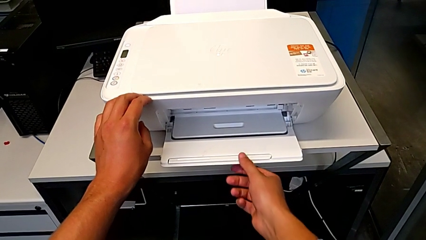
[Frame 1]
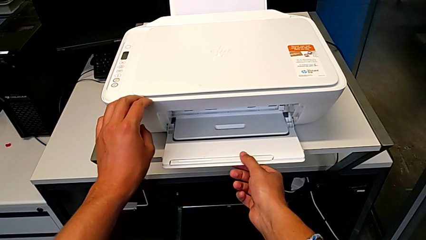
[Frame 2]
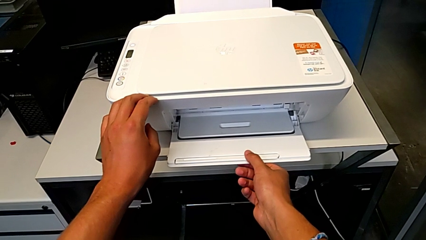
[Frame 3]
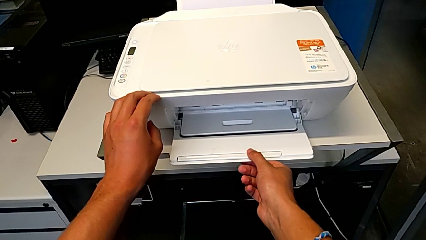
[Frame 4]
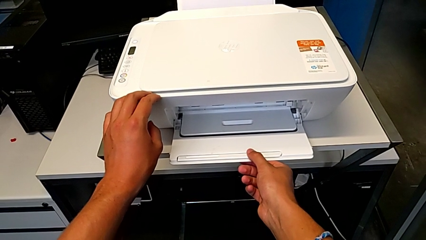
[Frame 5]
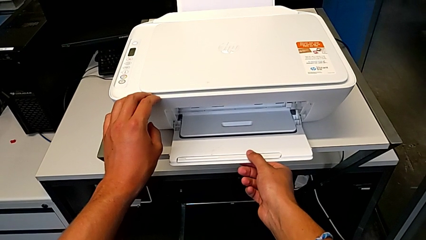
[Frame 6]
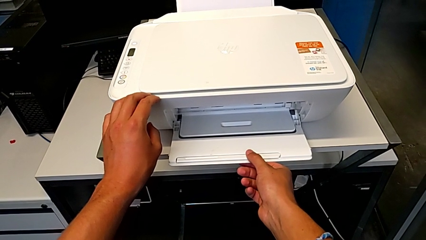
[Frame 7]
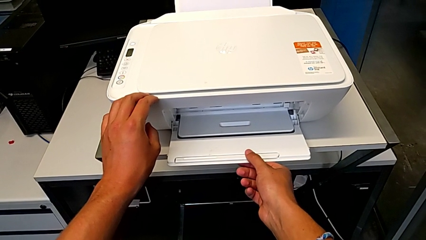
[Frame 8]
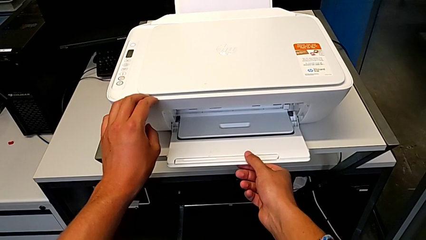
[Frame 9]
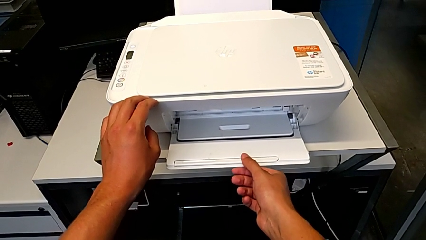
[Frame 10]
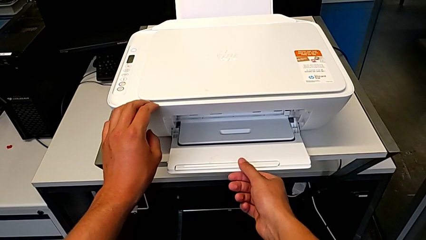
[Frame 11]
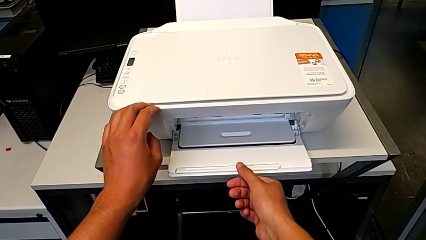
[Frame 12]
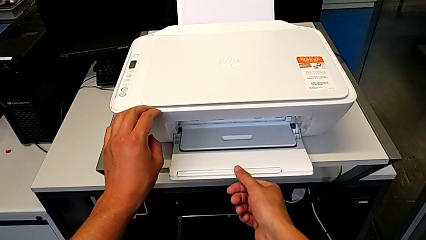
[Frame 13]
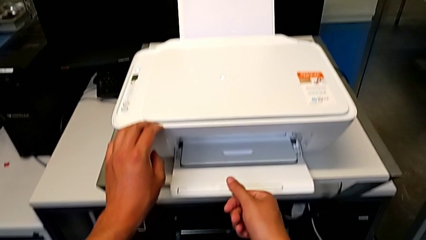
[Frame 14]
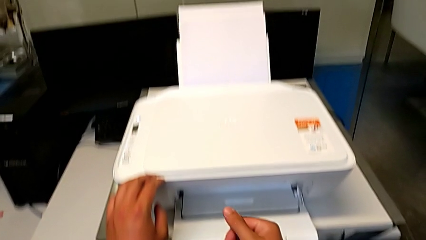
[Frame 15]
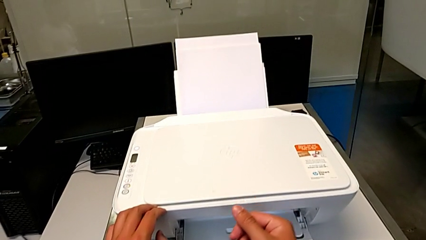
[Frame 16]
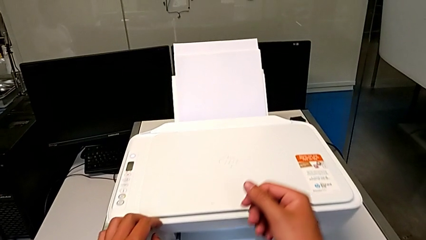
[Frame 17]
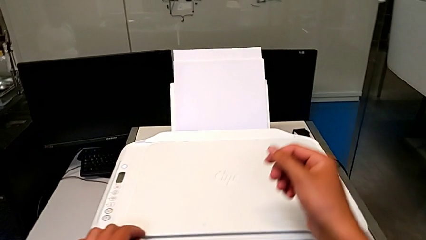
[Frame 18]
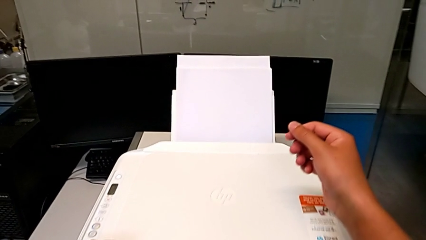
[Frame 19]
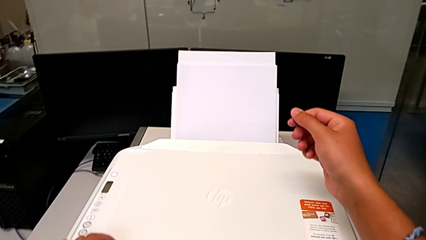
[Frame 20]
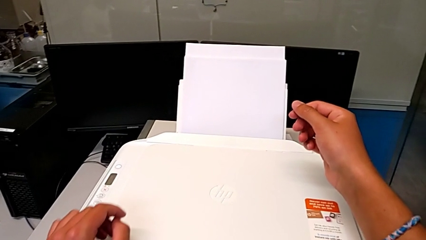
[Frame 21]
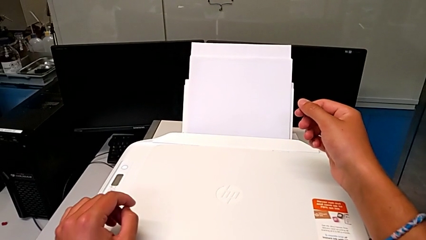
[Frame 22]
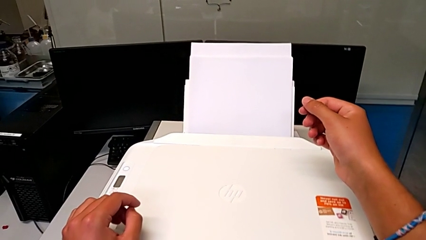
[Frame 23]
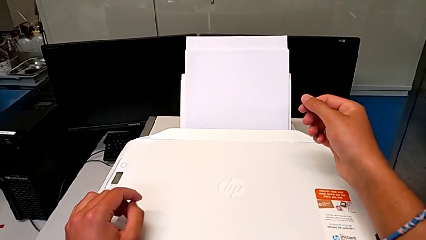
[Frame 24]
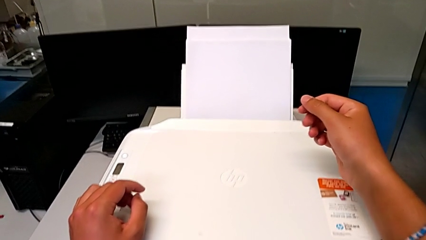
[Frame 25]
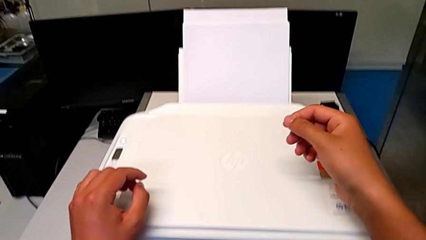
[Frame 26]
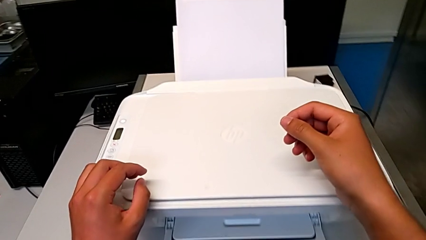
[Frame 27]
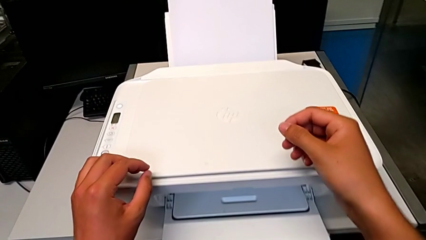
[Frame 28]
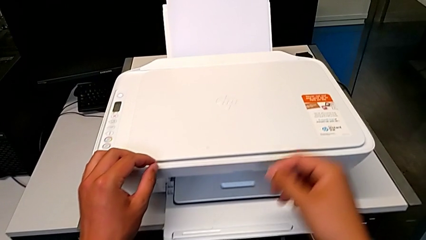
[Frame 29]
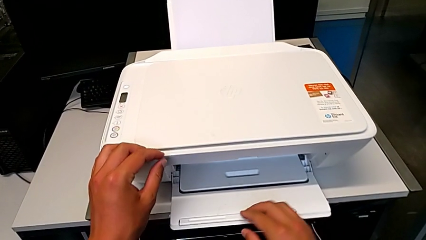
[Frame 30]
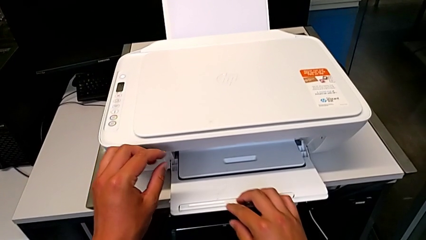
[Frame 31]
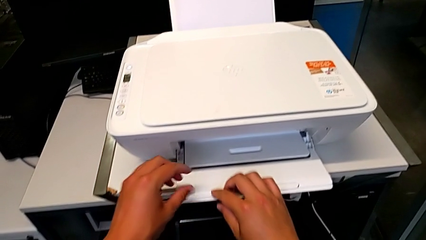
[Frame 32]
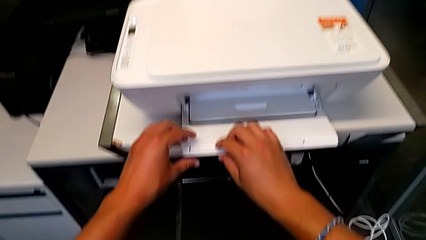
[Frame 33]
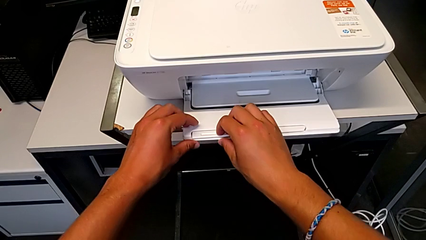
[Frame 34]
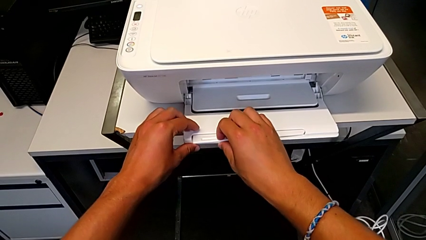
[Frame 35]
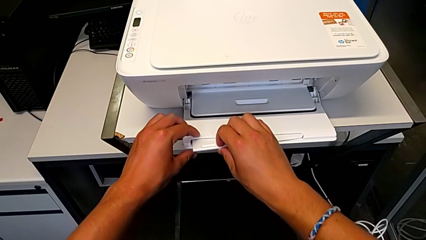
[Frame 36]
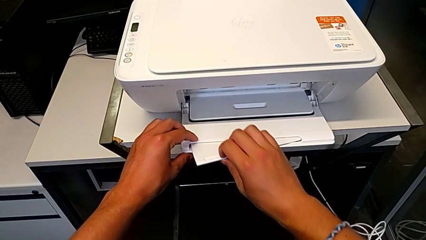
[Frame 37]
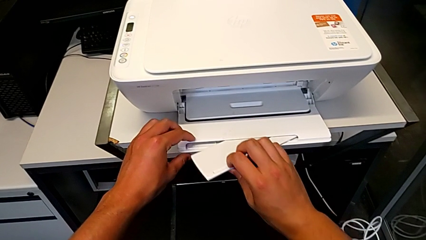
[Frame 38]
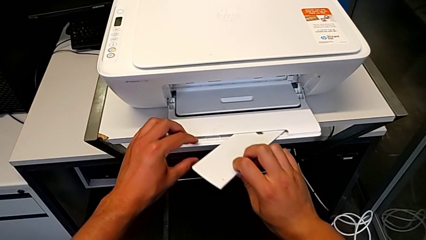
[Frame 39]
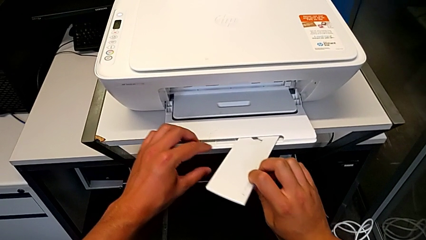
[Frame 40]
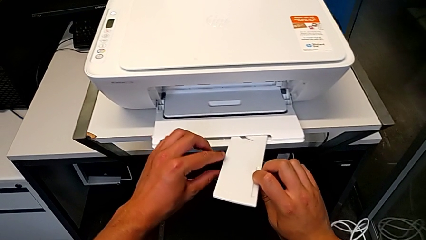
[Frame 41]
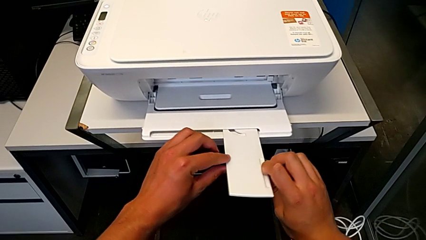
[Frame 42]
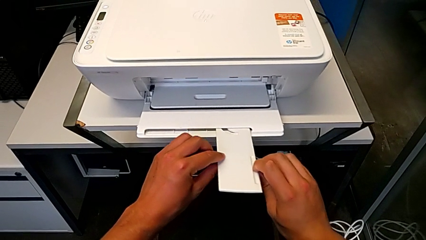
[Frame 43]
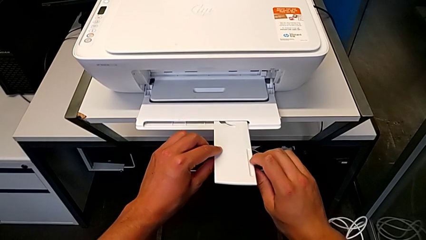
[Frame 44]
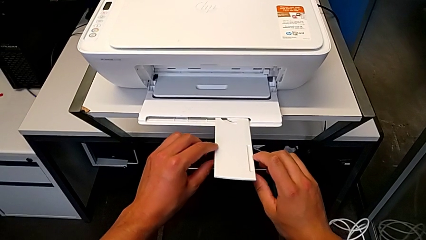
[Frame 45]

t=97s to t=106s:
The camera wearer is opening the newspaper stand. They open the paper tray.

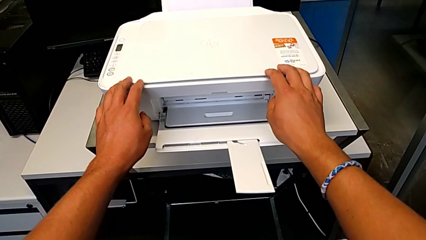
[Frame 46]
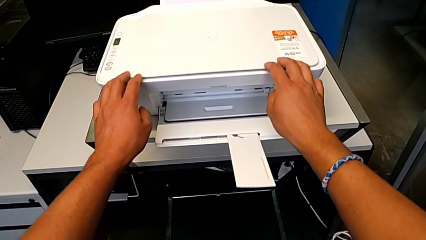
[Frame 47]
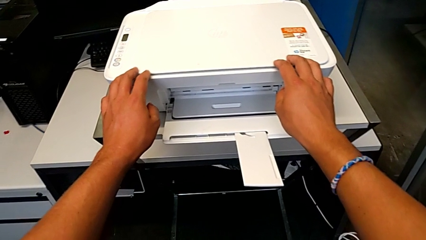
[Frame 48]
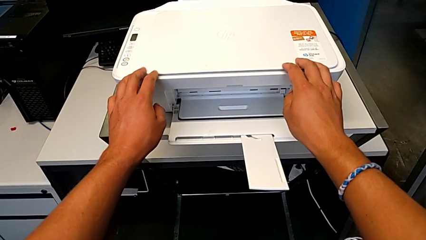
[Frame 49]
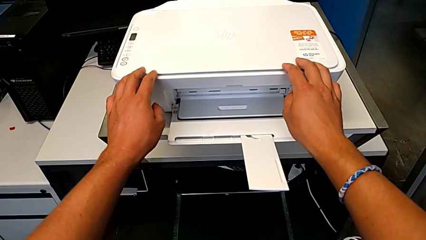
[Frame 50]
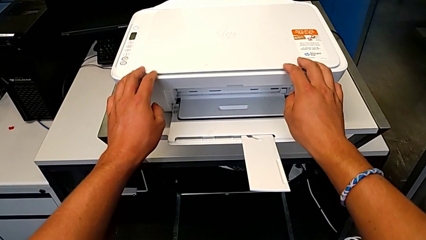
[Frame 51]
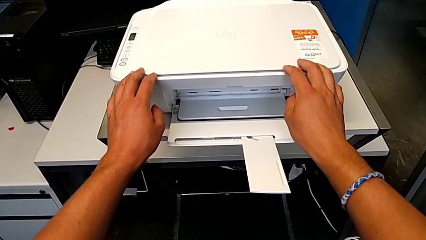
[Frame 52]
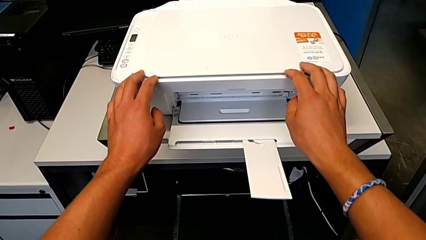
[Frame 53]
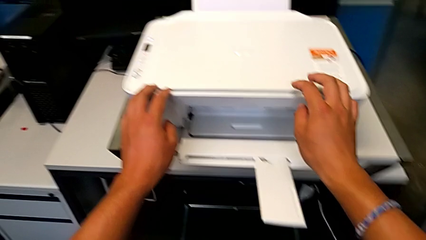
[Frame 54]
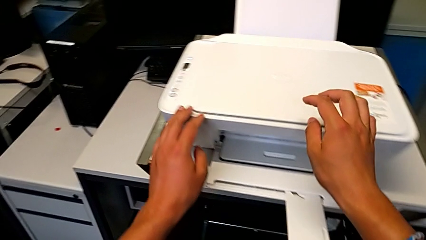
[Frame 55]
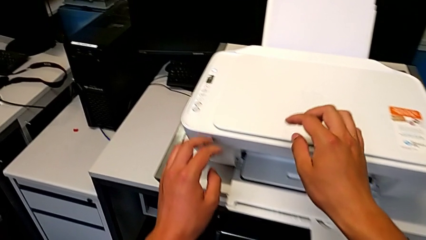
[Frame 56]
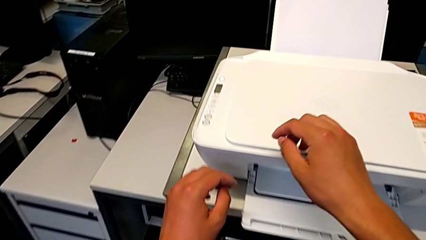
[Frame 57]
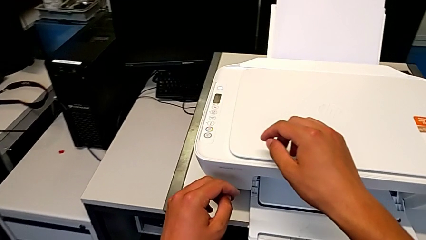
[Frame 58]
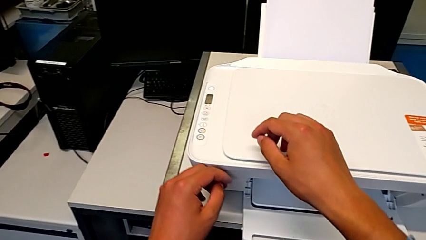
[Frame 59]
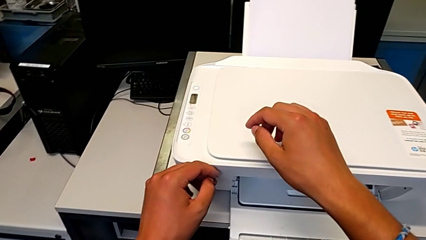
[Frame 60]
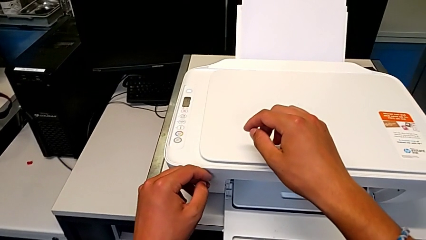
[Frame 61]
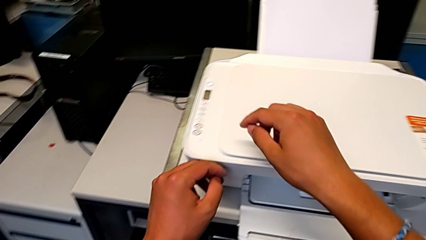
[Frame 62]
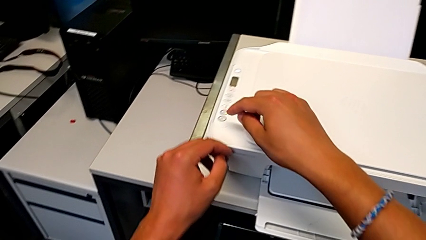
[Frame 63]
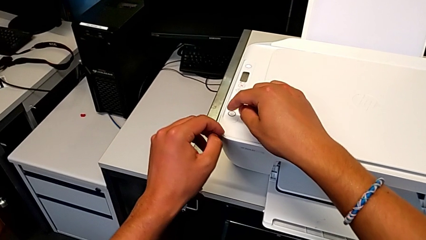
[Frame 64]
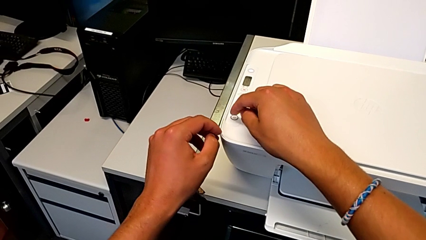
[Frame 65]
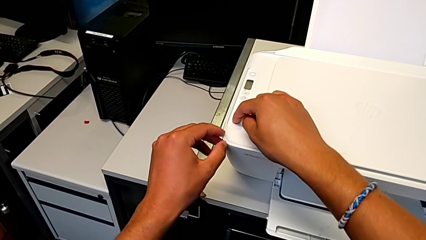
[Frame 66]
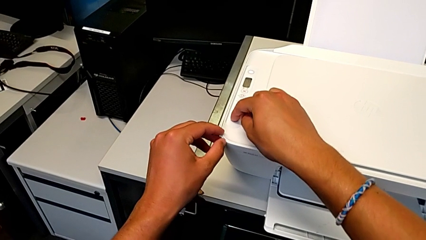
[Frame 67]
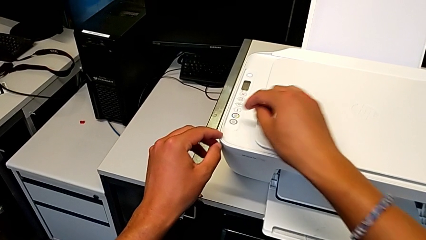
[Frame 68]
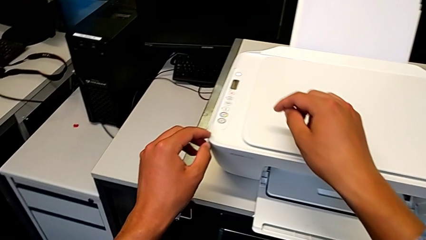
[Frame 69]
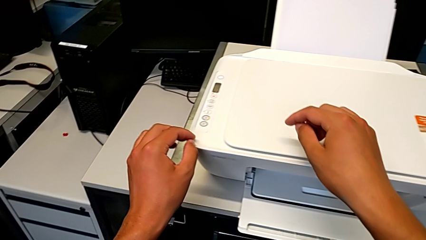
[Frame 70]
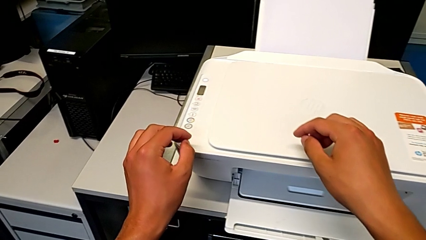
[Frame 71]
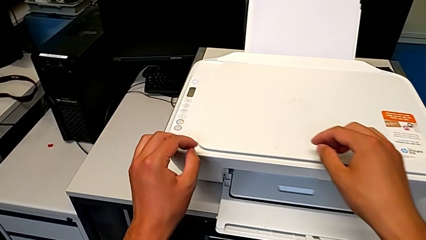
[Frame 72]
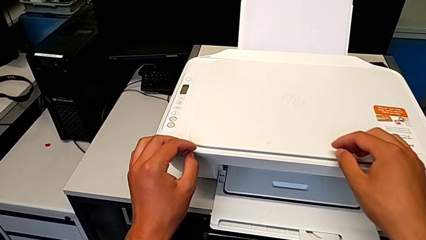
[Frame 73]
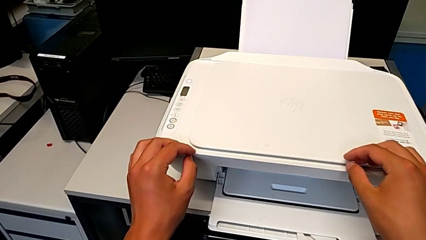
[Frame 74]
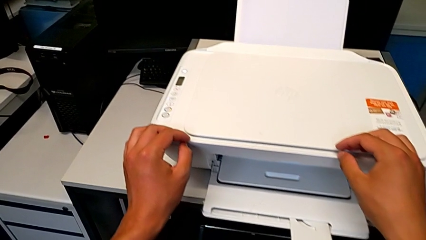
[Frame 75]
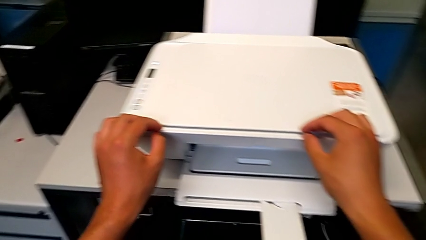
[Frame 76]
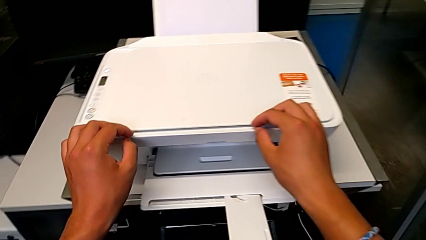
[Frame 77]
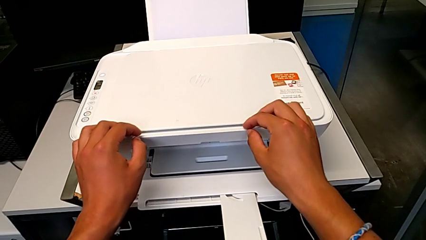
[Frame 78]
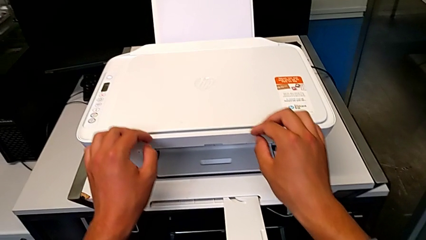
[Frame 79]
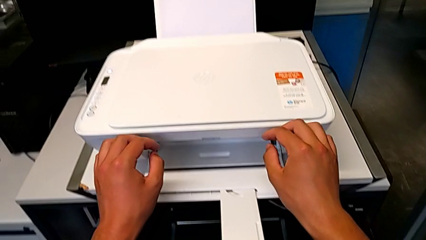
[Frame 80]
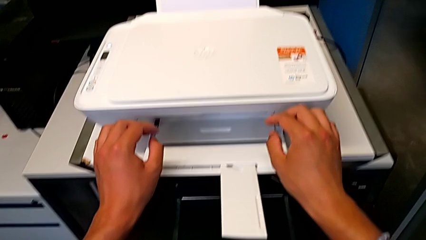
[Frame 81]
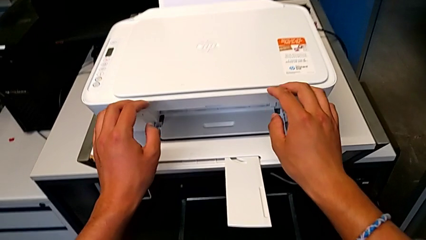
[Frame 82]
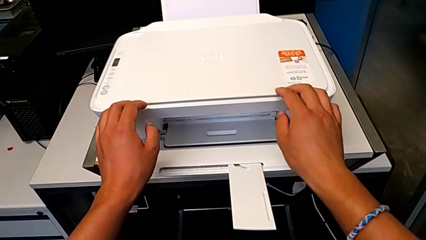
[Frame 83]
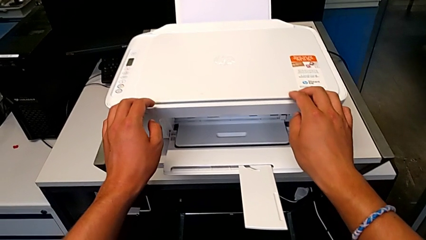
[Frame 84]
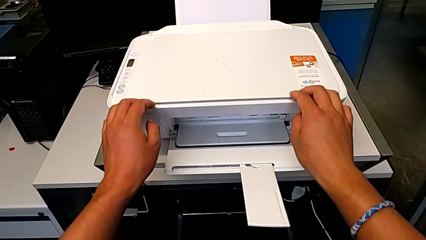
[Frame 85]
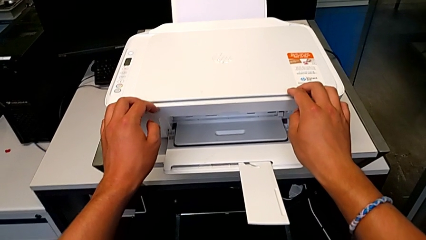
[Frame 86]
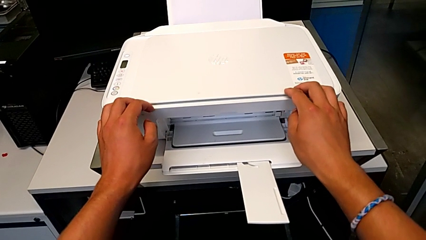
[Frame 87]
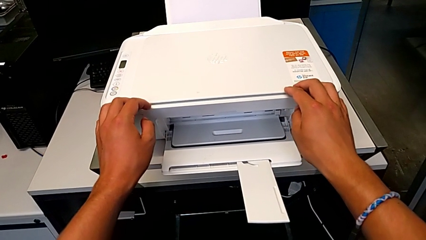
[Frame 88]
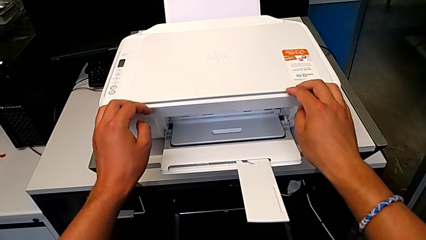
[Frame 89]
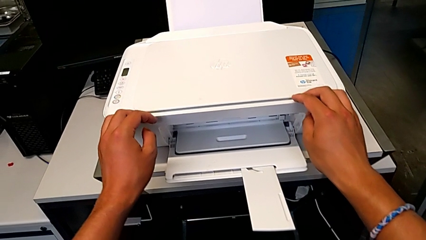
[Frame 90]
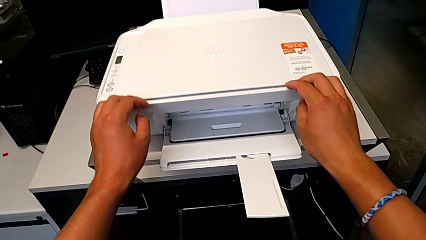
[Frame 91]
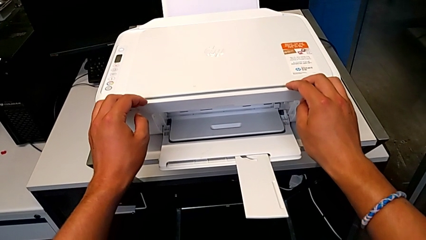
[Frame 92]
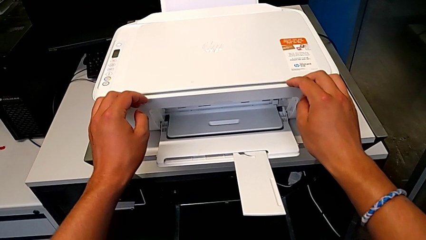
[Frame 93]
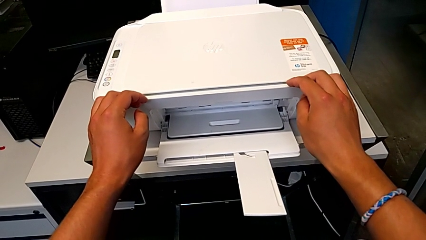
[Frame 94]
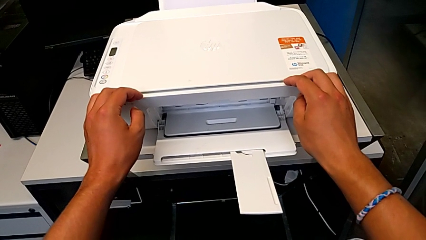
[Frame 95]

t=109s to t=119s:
The camera wearer is copying a black and white paper. They press the copy button.
